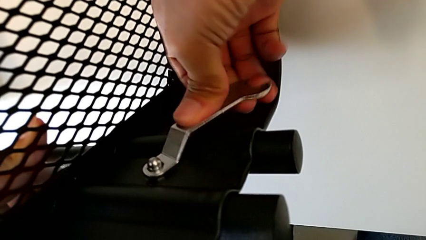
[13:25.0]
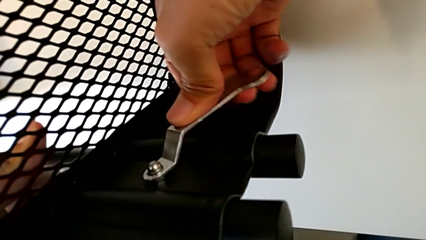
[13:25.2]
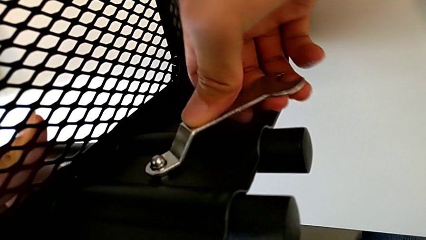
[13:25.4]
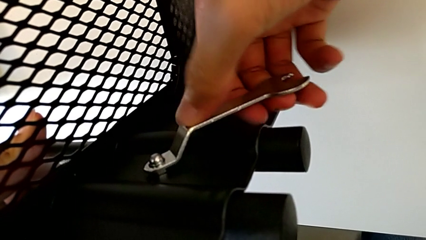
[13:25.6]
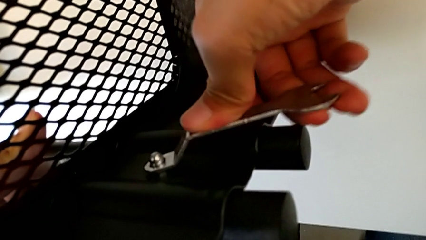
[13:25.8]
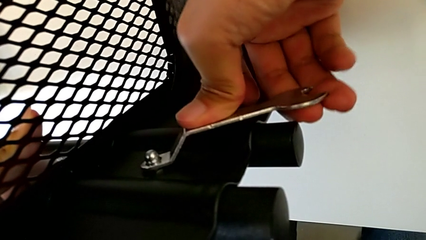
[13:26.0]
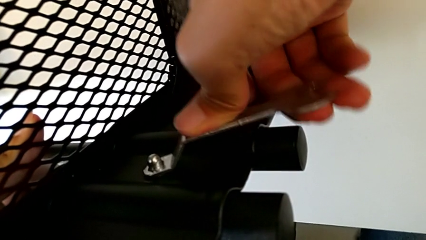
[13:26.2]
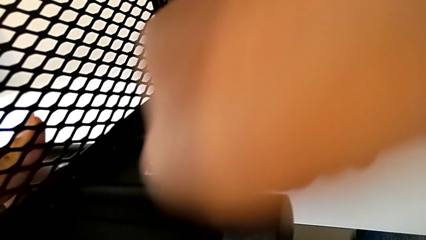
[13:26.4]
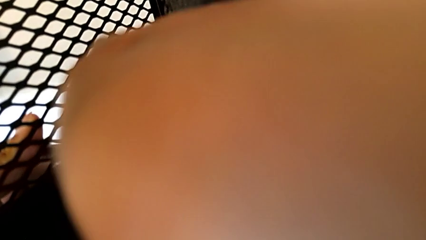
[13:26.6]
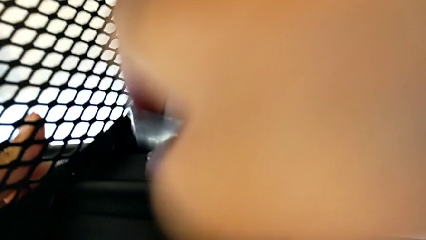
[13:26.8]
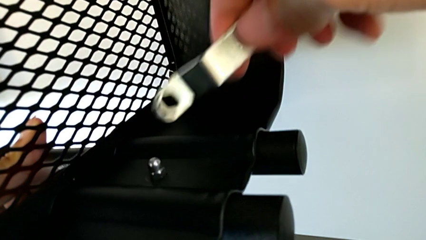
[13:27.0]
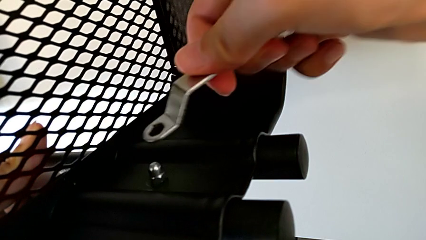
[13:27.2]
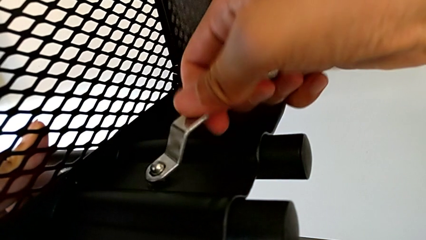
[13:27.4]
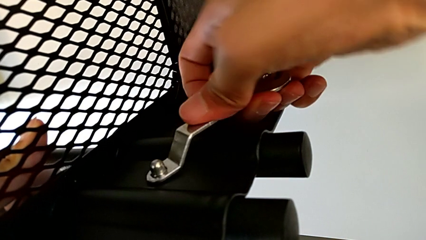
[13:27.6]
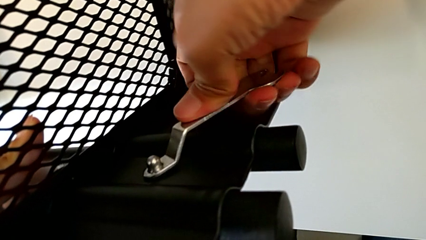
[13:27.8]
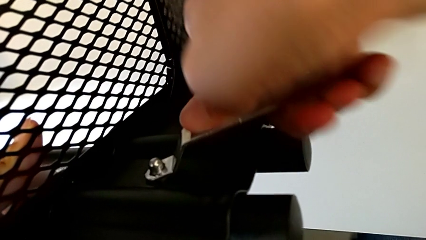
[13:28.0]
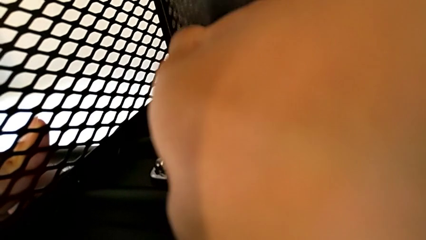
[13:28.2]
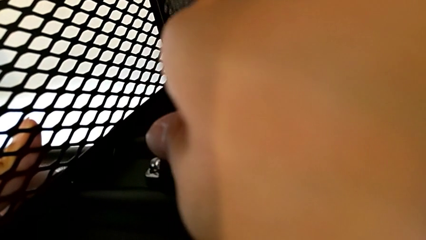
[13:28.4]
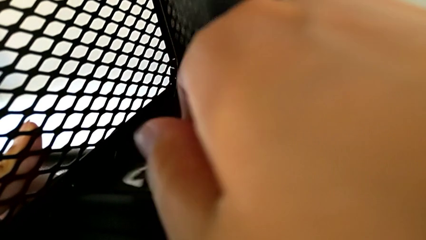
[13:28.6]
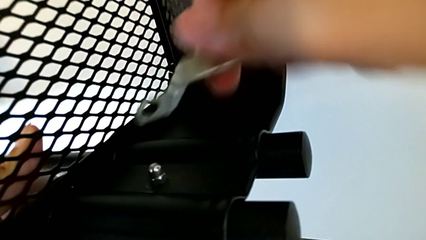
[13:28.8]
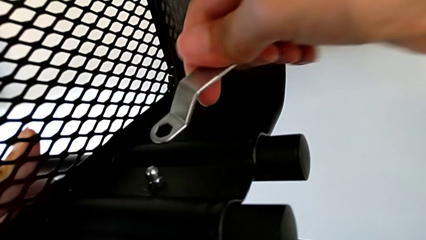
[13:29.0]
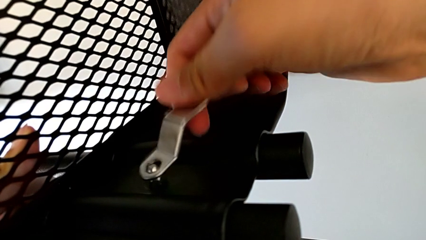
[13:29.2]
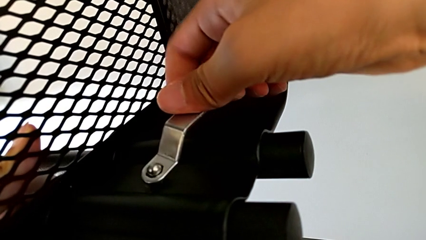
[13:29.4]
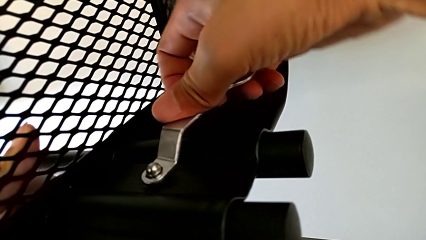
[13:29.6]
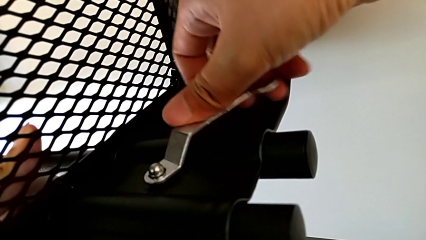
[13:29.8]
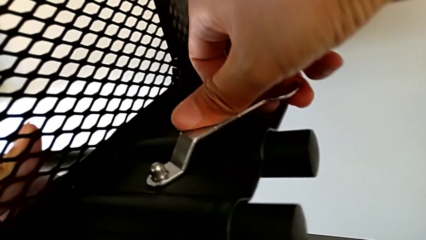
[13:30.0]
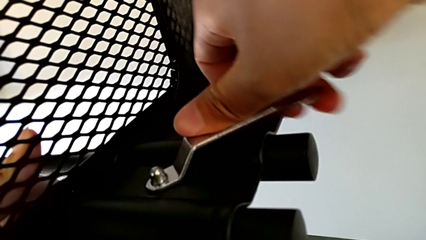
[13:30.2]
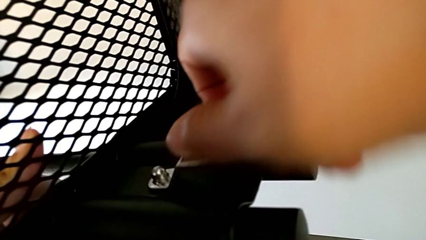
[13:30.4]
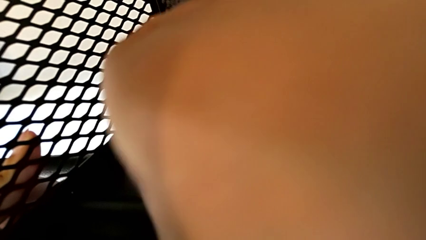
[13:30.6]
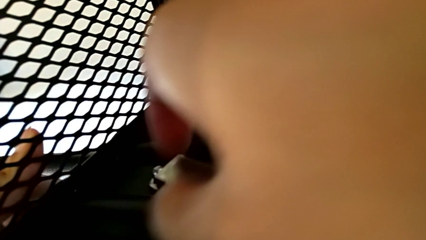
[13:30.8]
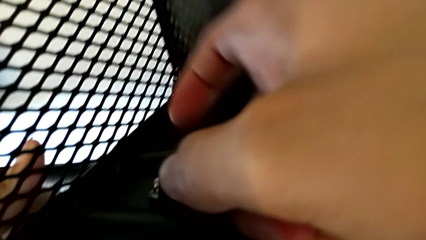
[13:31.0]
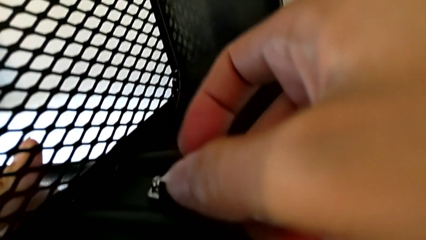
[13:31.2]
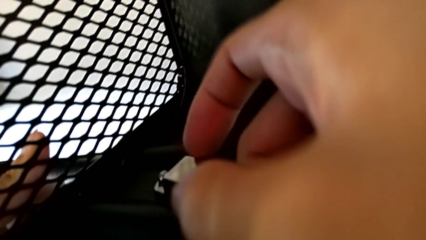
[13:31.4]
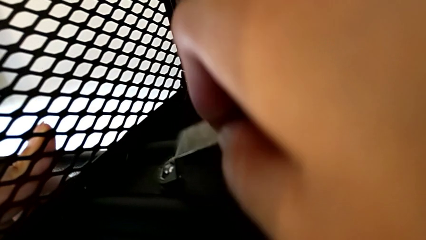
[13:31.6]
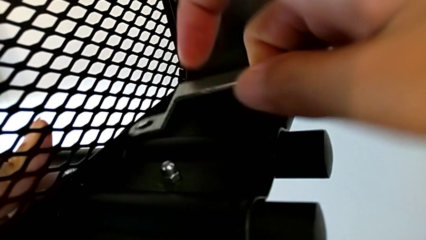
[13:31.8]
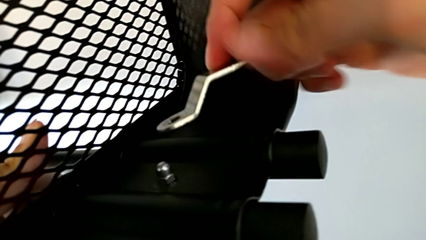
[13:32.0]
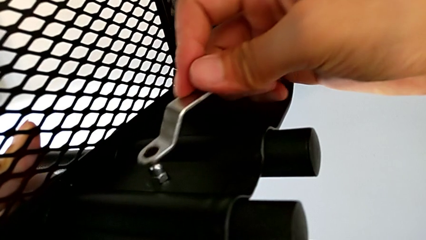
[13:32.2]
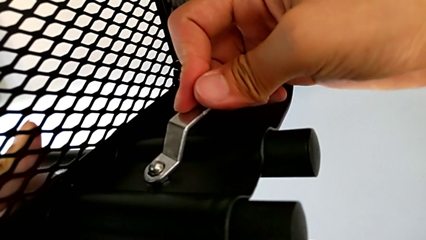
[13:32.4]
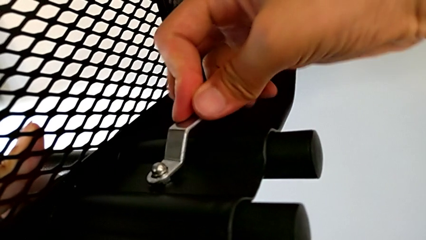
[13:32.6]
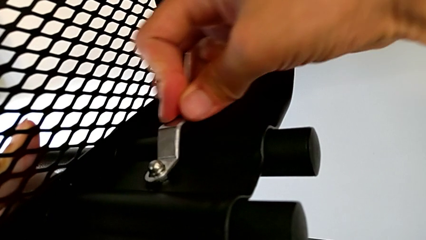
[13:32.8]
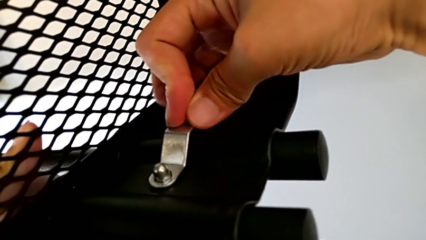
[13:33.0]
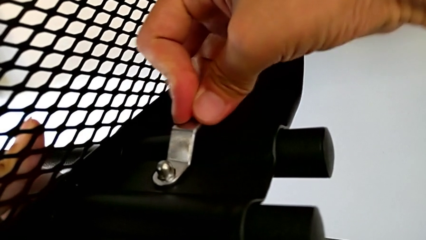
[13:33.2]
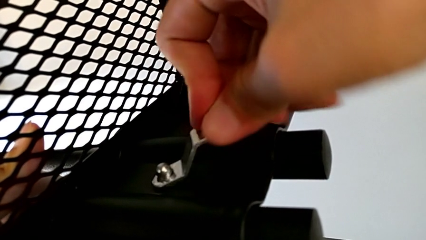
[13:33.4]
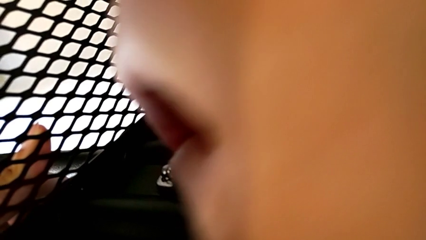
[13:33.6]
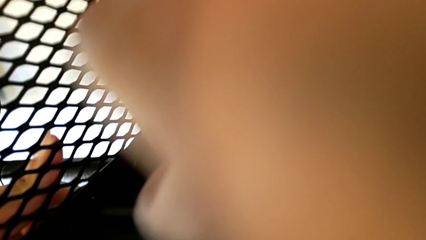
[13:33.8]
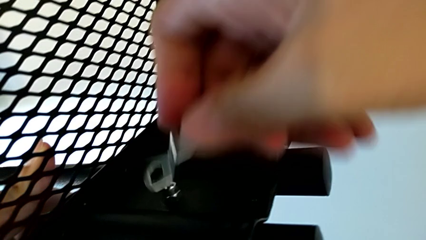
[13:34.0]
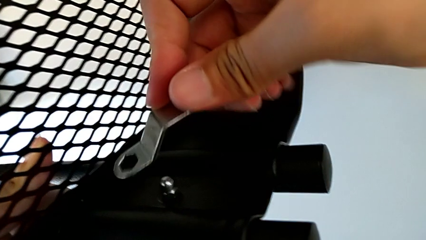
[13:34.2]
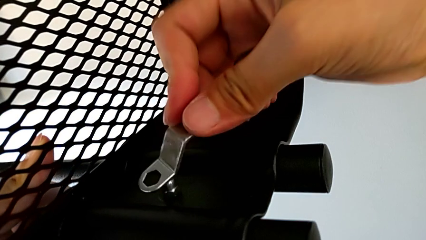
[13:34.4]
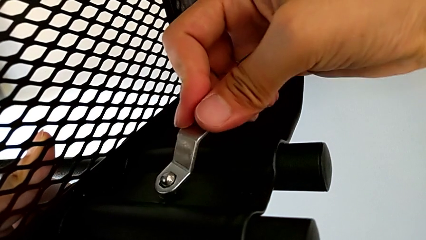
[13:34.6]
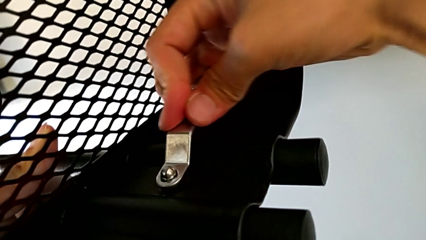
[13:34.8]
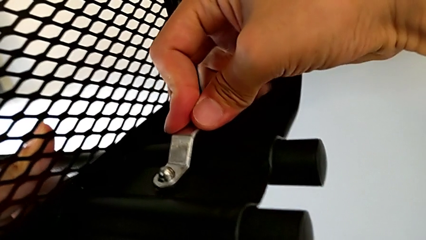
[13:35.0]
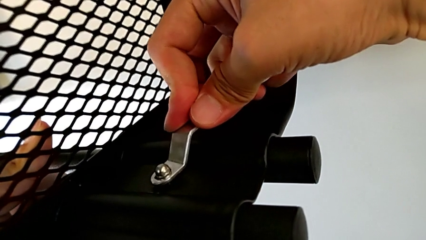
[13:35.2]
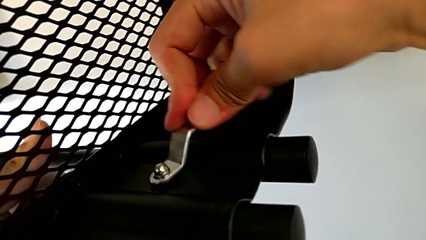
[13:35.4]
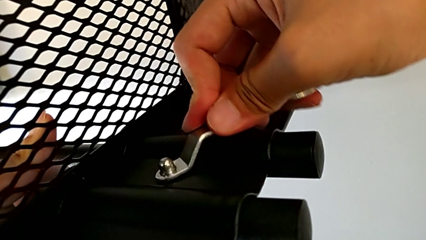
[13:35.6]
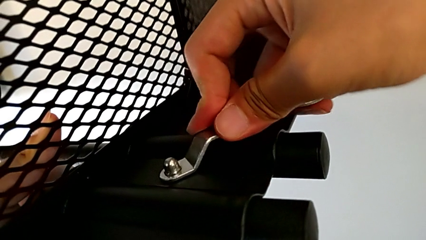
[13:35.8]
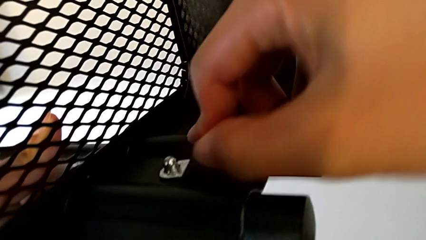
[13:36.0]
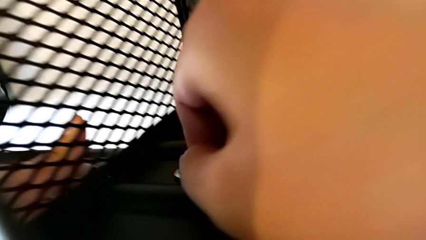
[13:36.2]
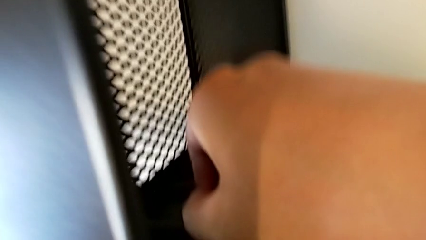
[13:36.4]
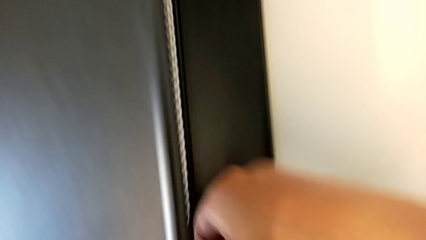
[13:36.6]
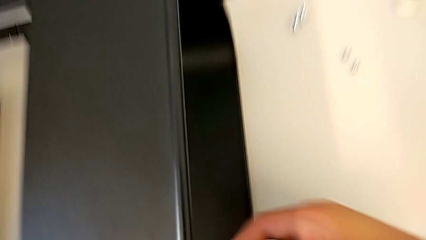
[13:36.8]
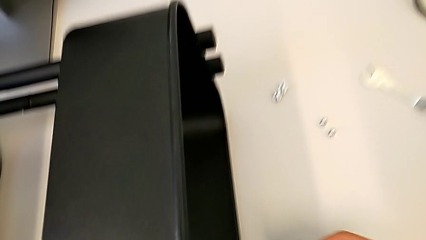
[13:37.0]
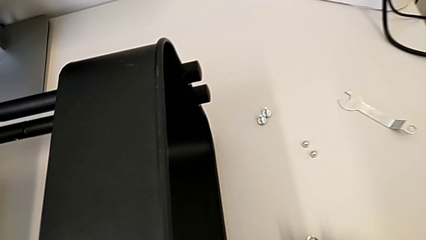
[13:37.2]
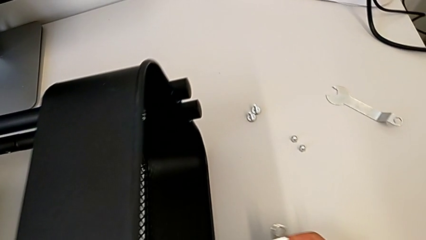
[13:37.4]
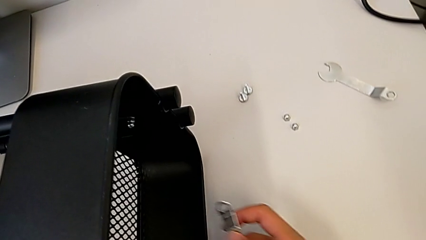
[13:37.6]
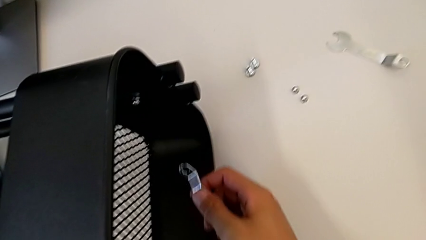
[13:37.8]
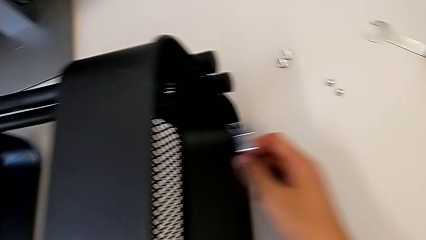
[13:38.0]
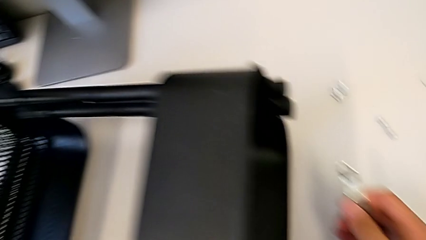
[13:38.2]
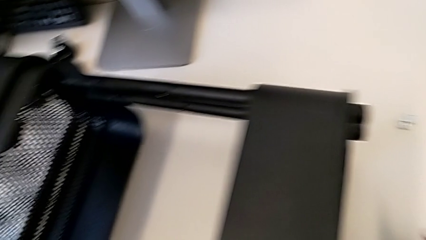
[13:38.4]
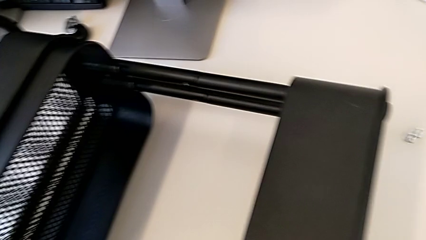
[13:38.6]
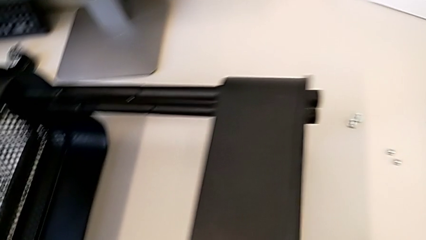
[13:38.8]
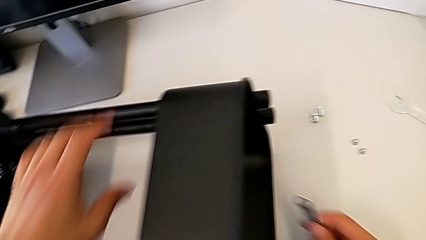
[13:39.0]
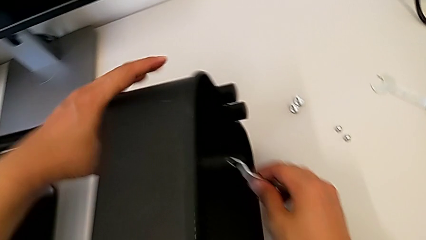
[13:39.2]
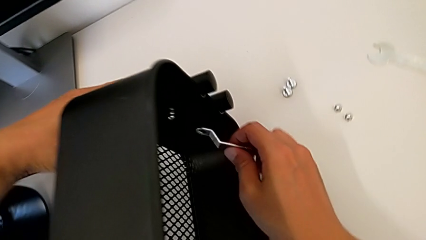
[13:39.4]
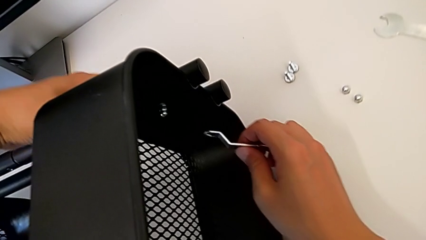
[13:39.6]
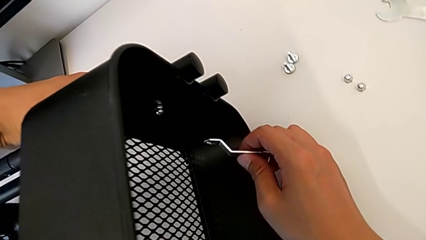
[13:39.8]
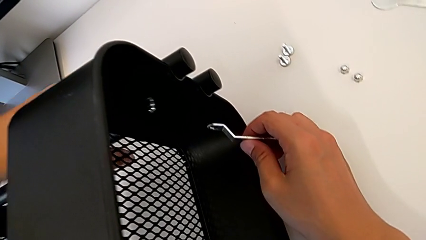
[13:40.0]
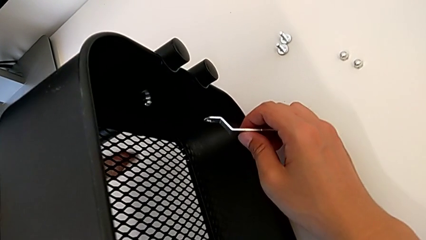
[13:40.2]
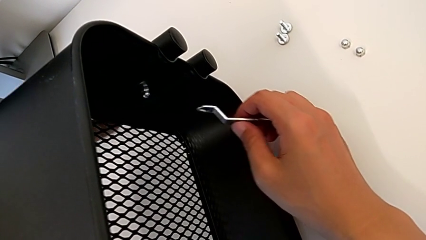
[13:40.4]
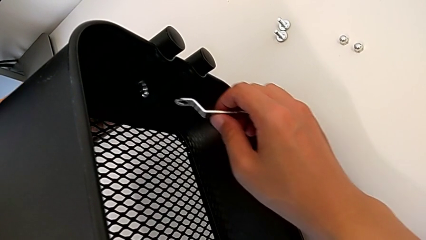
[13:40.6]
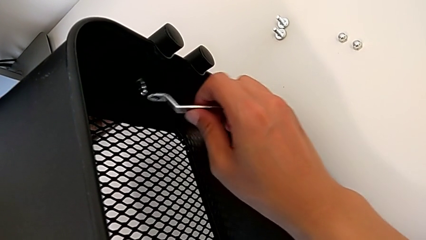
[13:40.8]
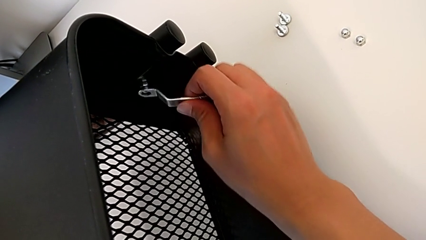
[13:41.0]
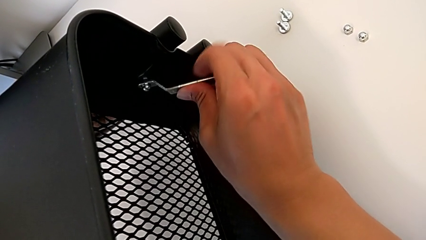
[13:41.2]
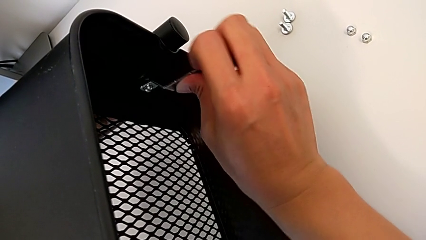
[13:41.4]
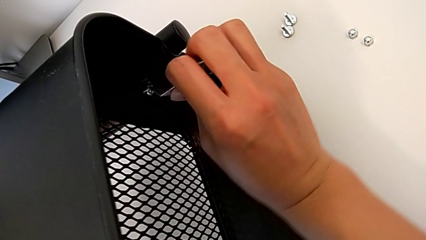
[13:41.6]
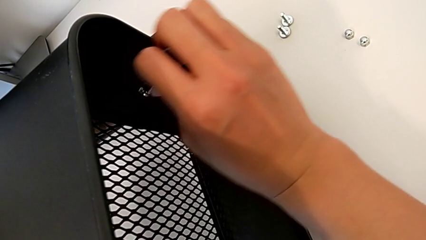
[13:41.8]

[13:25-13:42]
The camera wearer is screwing the right bracket onto the top box. They keep screwing the hexagon cap nut.
